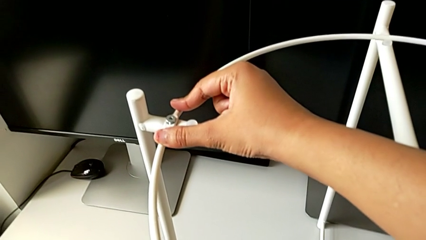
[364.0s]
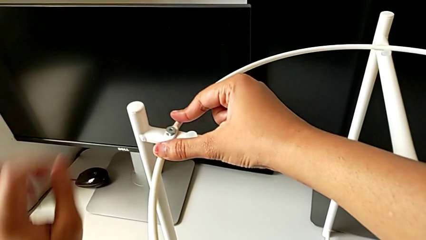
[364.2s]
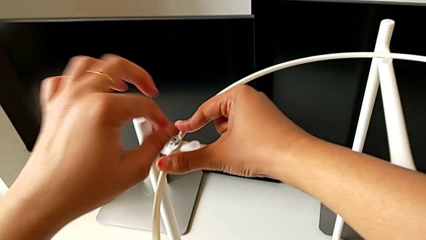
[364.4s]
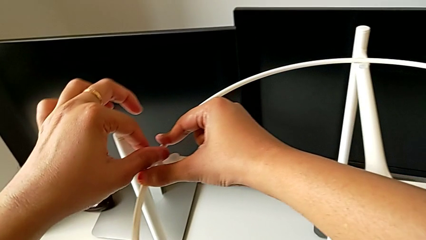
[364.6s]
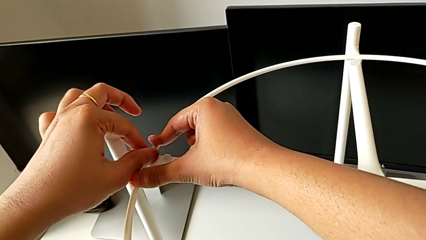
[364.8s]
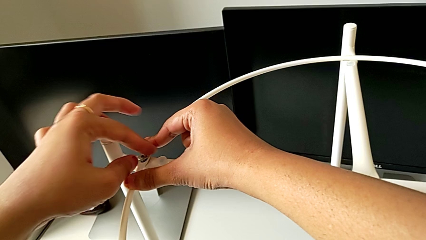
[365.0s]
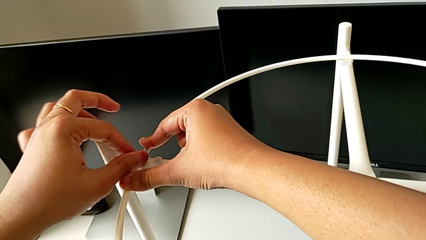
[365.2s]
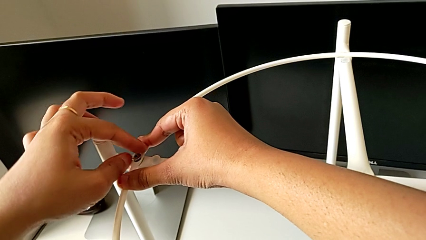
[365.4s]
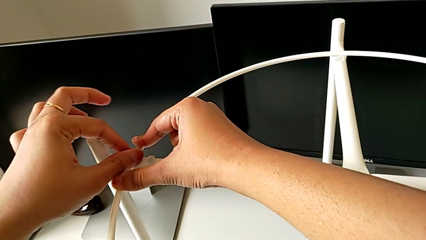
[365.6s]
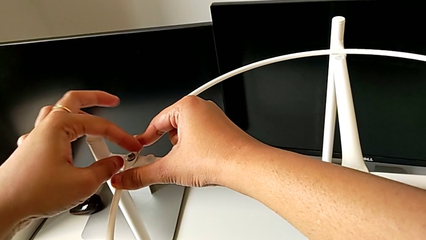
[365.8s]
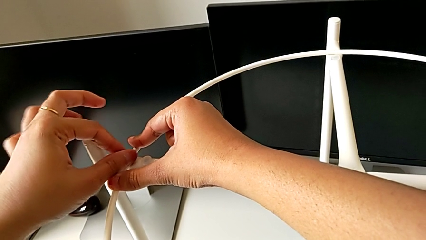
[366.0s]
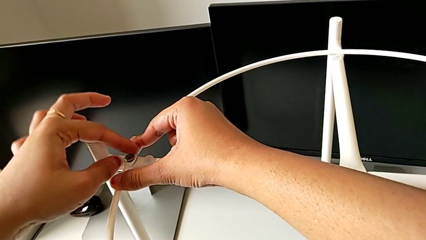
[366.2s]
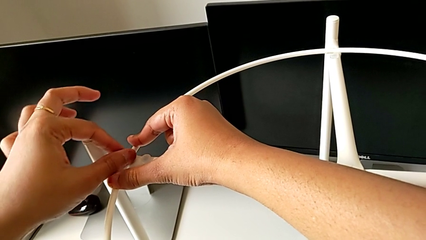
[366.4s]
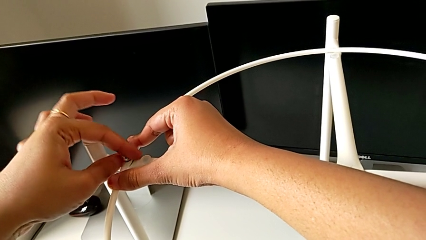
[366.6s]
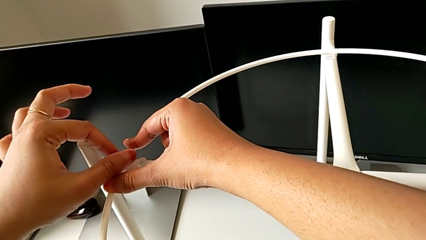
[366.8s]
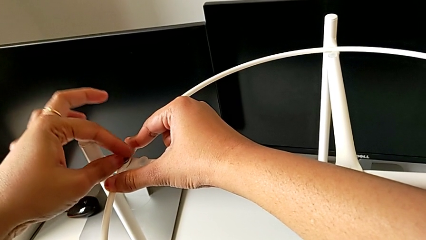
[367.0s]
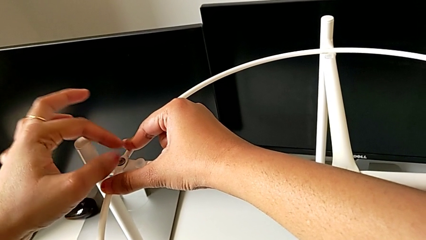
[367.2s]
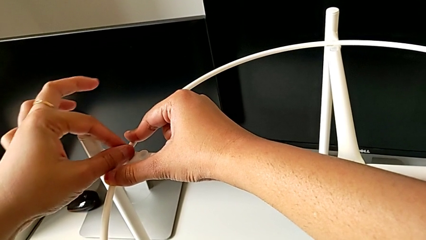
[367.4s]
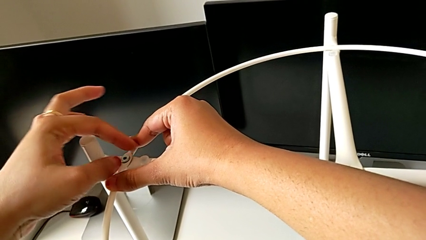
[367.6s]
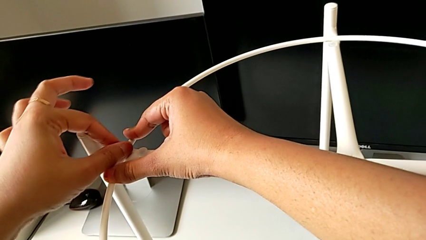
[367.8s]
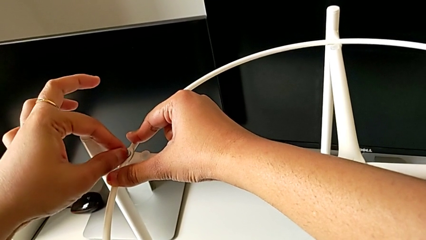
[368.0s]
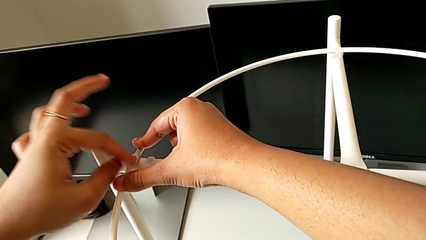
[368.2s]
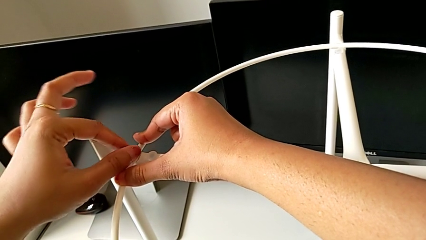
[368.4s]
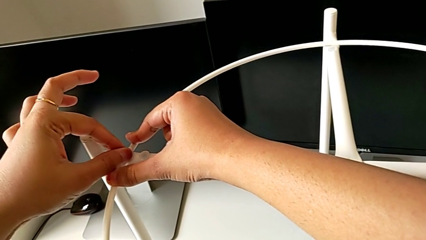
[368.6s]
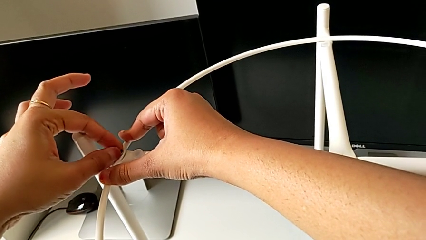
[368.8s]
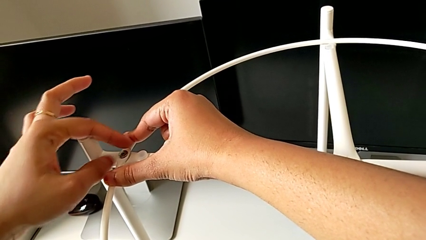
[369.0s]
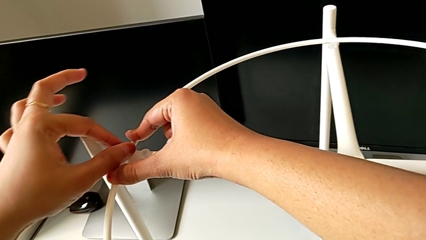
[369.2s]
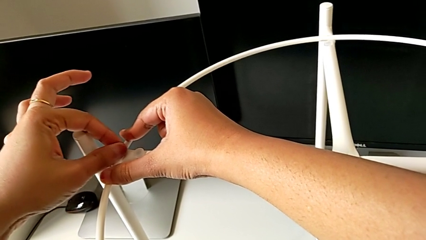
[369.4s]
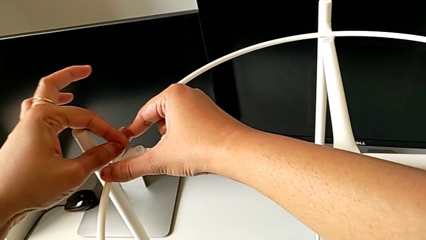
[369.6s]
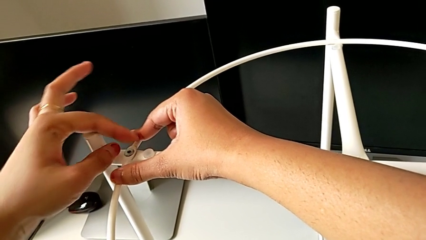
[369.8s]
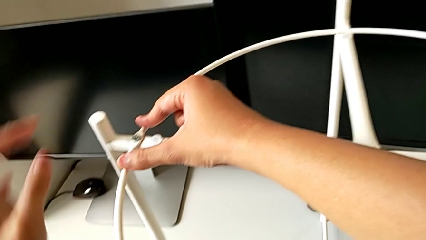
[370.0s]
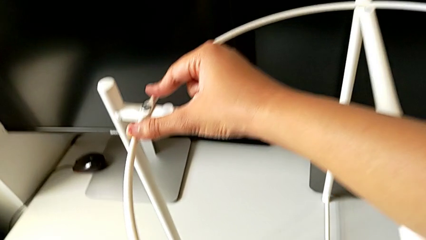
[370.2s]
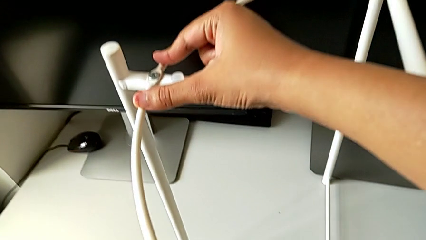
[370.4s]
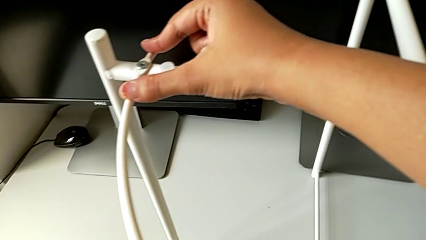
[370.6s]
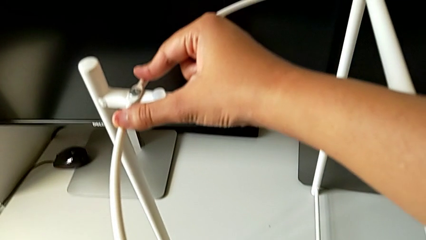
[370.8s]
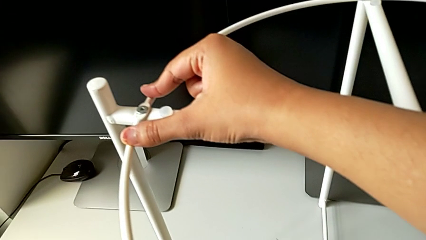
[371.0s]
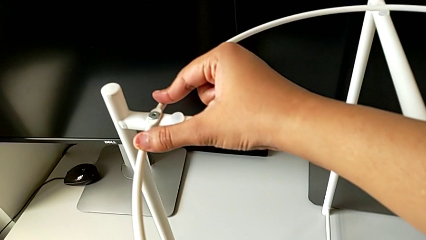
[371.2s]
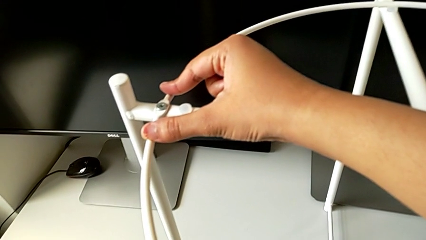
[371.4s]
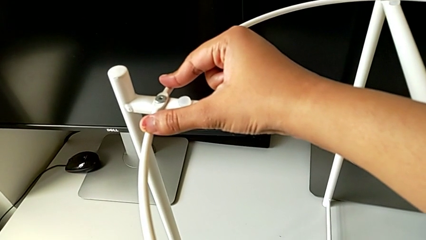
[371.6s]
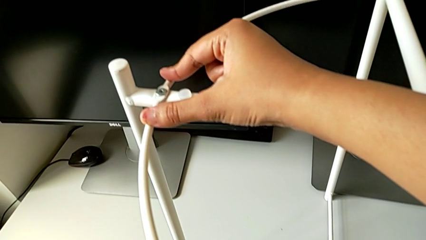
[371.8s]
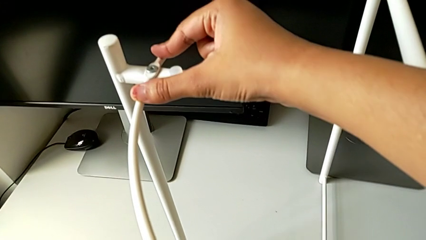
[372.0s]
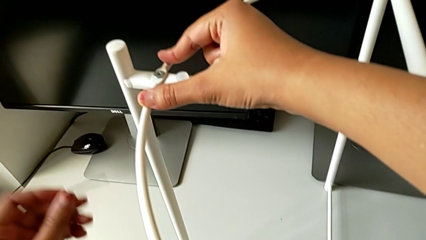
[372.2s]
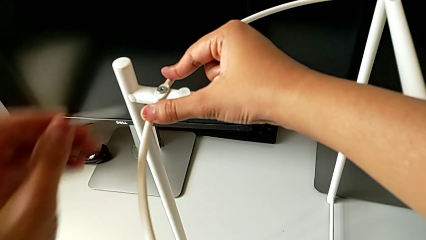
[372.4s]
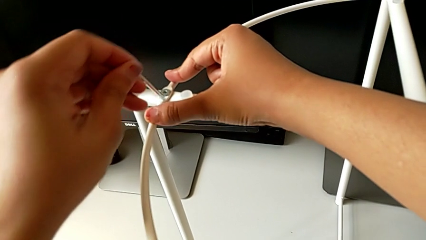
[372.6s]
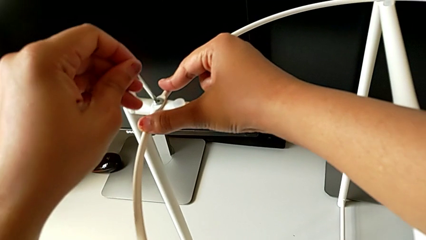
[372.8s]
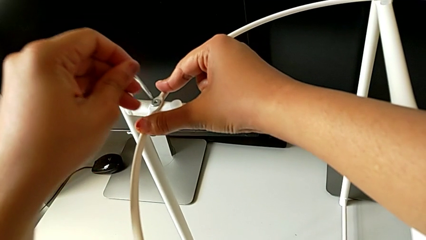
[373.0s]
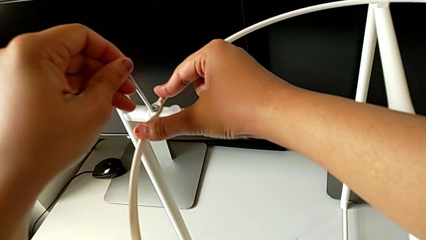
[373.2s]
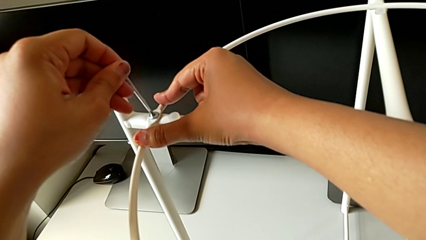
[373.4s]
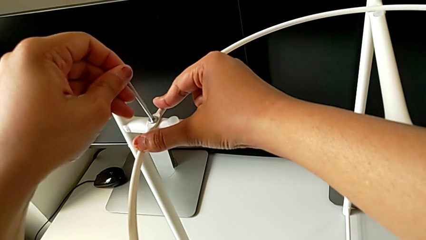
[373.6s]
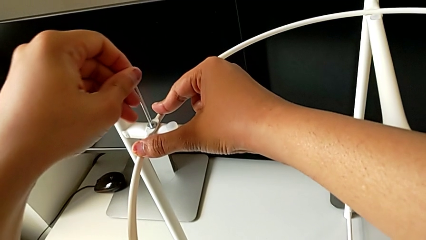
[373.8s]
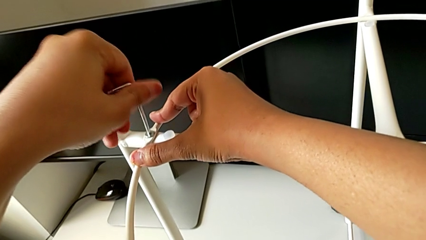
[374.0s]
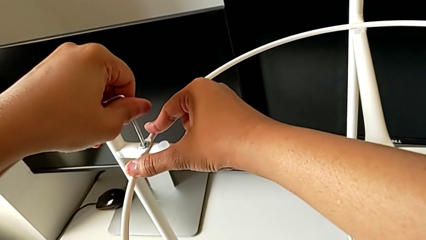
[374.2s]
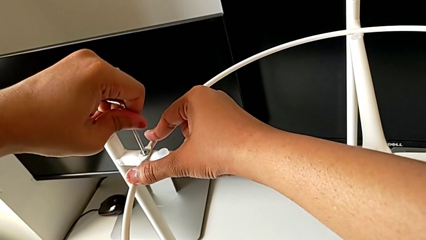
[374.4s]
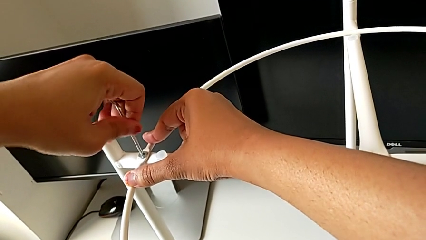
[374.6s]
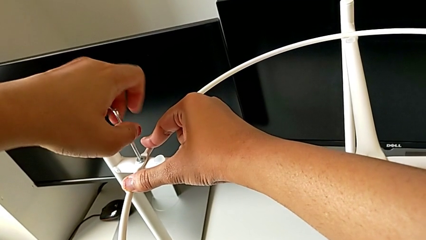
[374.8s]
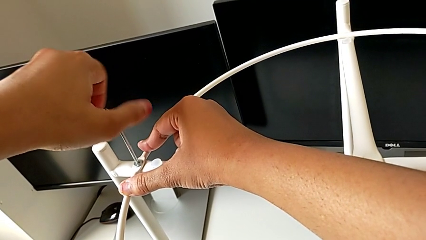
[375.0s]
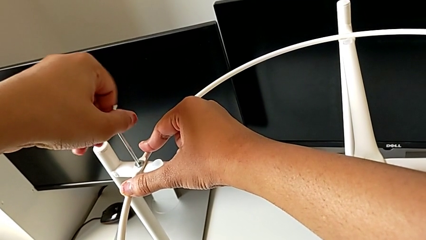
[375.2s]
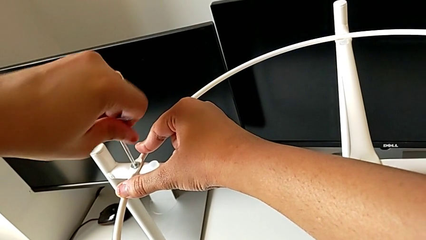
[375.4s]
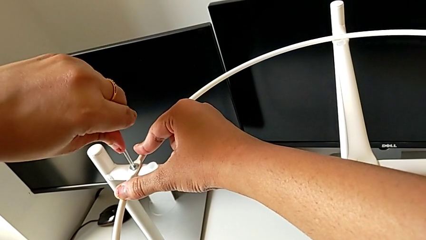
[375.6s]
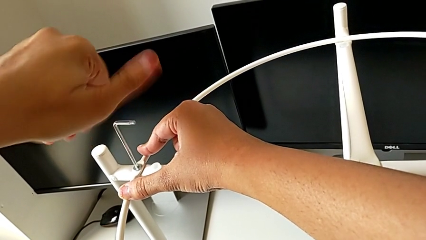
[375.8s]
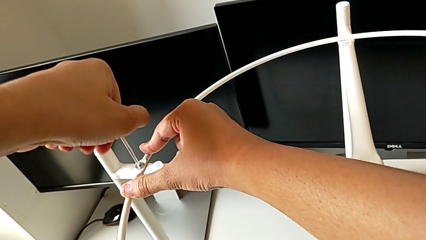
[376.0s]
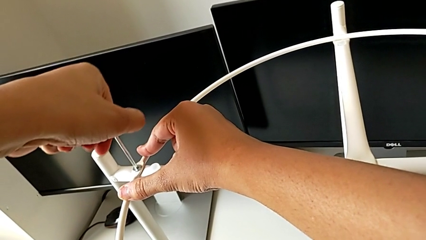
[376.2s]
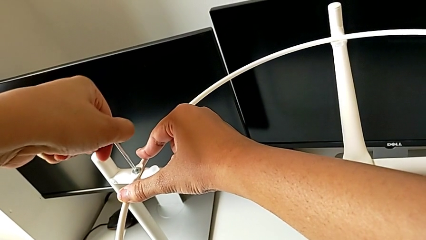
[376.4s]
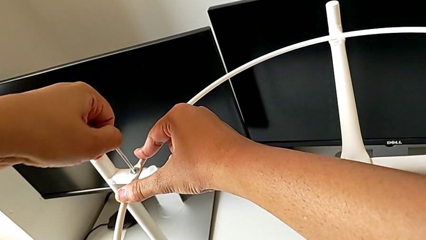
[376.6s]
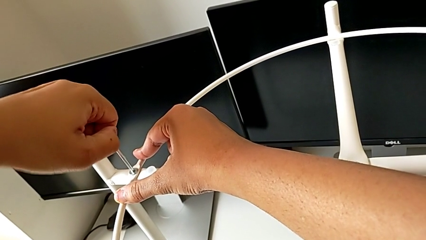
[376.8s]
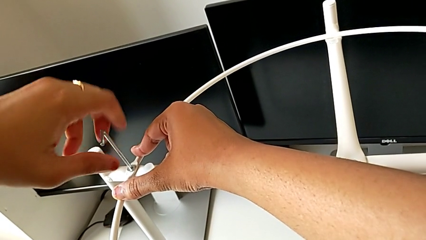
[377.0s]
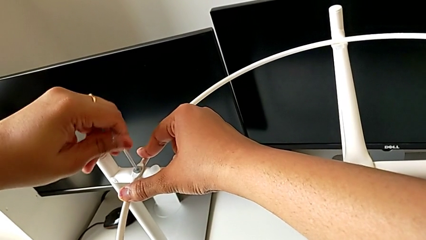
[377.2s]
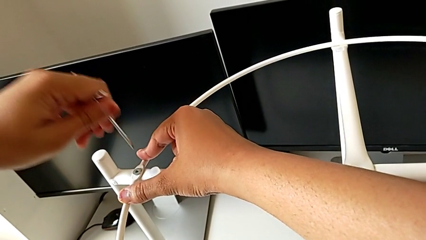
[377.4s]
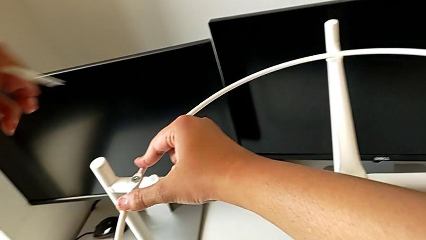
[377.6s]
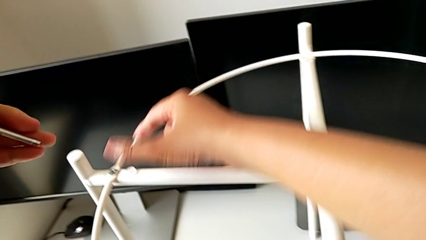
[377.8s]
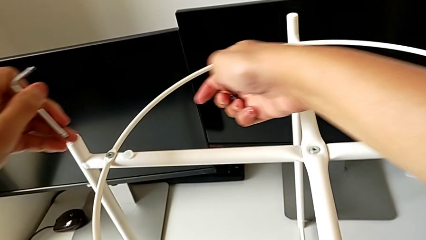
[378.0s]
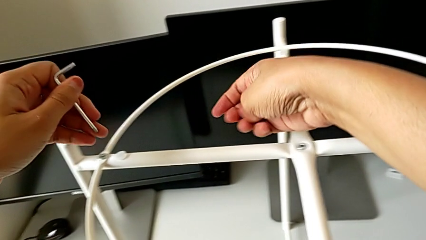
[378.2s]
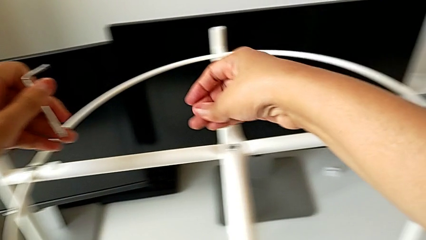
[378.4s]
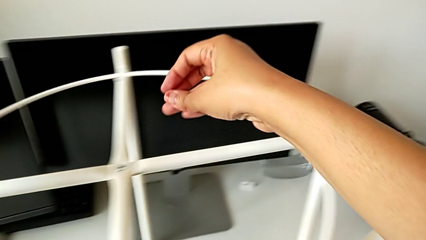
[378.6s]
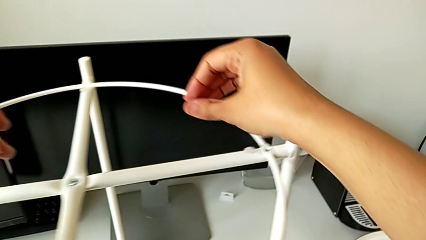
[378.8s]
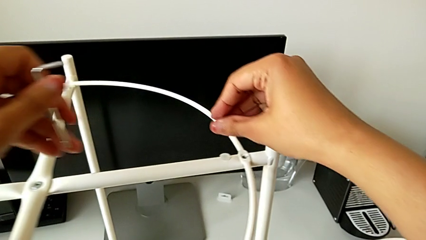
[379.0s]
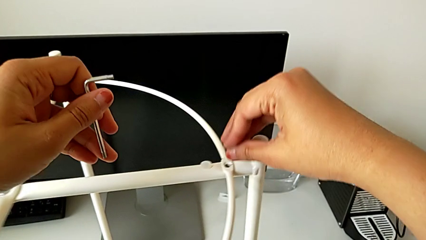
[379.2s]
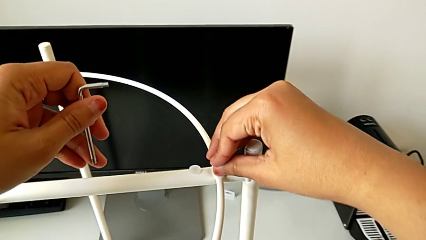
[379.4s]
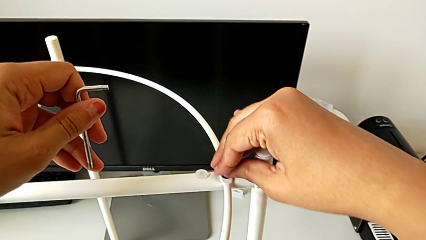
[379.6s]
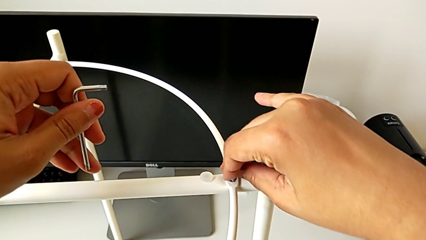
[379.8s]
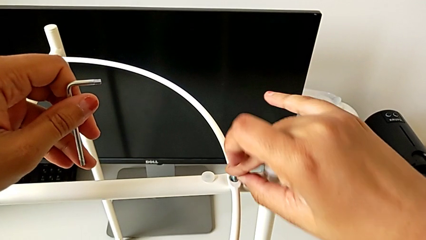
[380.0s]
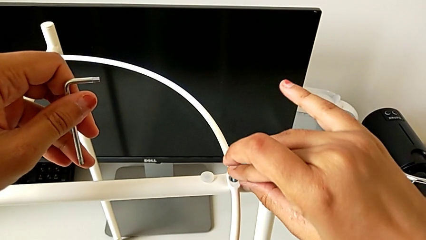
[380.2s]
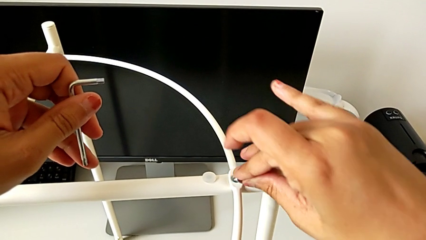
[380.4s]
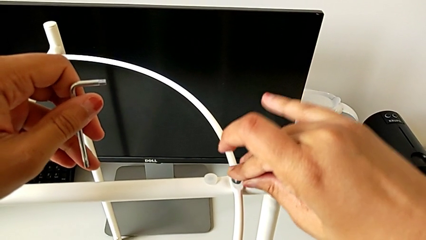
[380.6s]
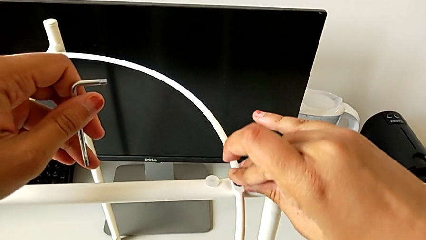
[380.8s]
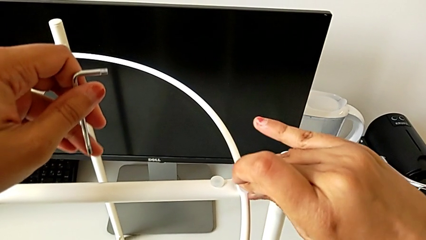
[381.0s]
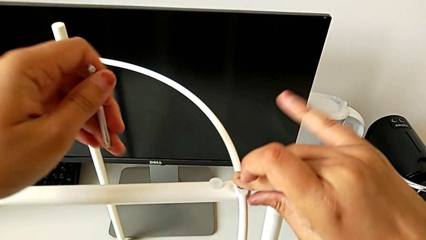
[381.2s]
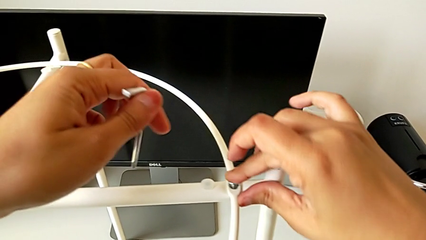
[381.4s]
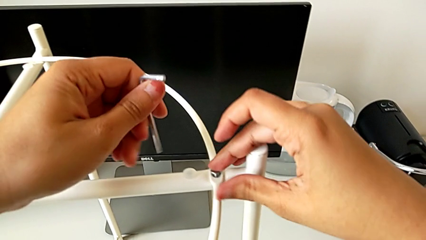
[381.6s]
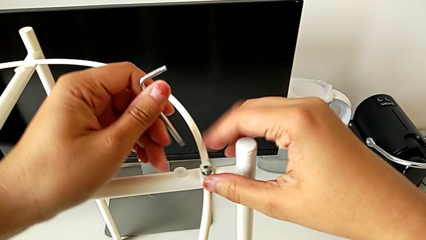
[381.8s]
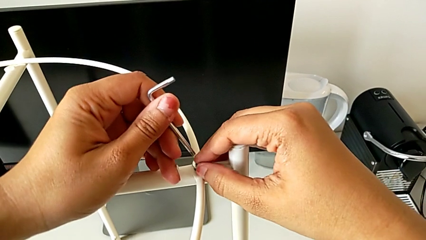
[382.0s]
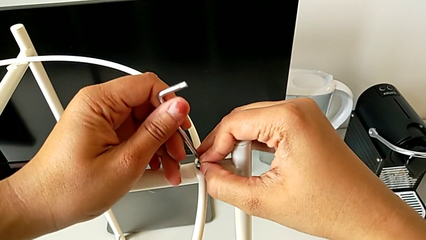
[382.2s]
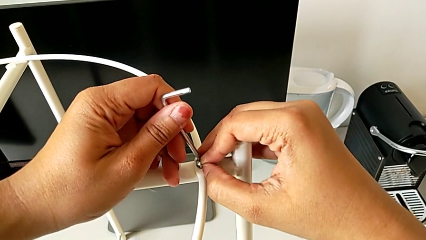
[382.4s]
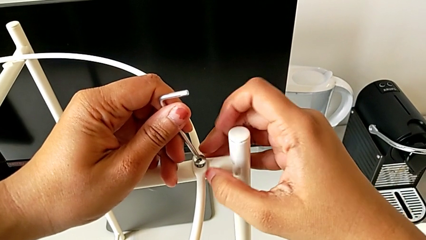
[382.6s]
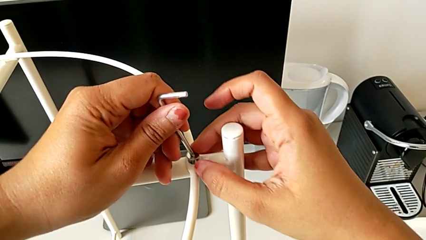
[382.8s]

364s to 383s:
The camera wearer is assembling the circle around the legs. They screw the hex socket head, grab the Allen wrench, insert it, screw the hex socket head, withdraw the Allen wrench, insert the hex socket head, align it and insert the Allen wrench.
